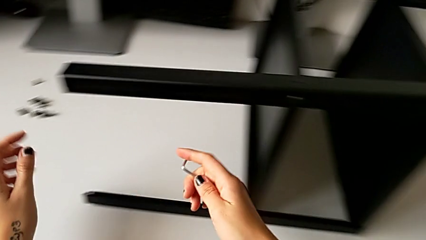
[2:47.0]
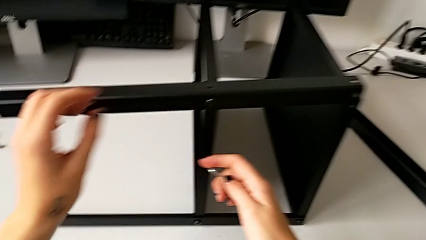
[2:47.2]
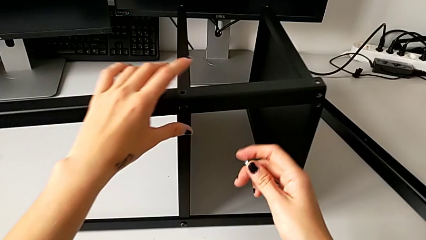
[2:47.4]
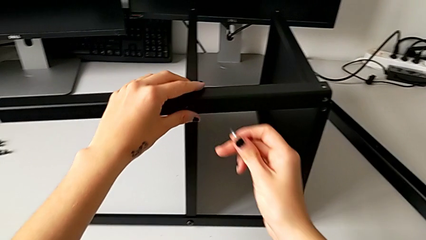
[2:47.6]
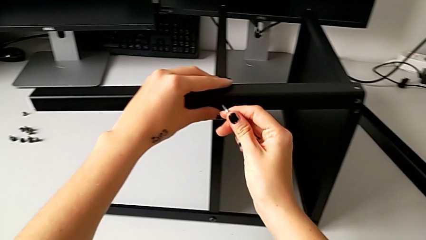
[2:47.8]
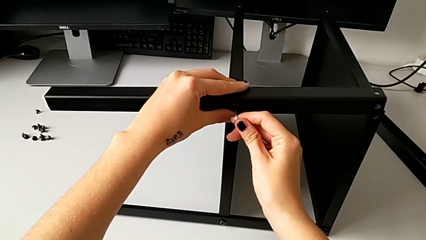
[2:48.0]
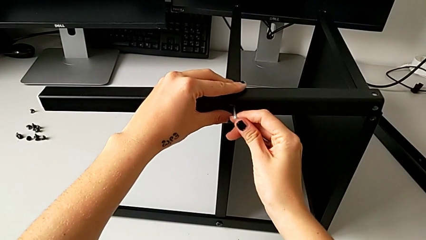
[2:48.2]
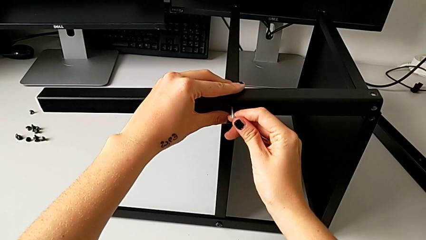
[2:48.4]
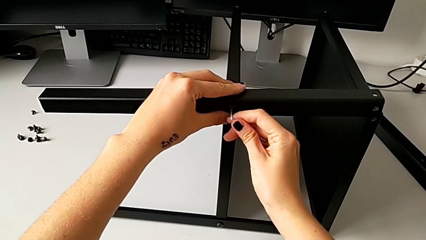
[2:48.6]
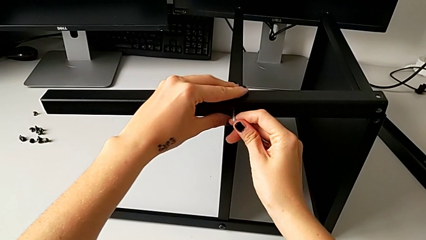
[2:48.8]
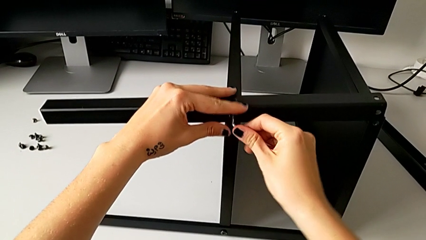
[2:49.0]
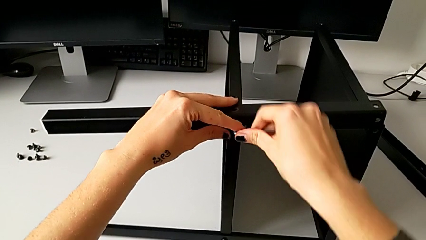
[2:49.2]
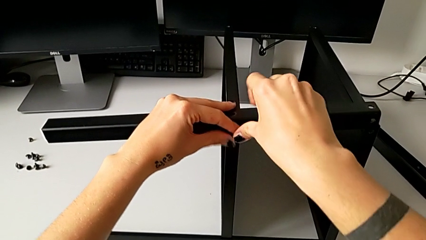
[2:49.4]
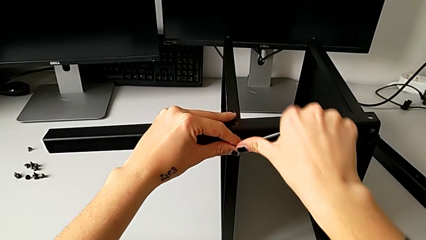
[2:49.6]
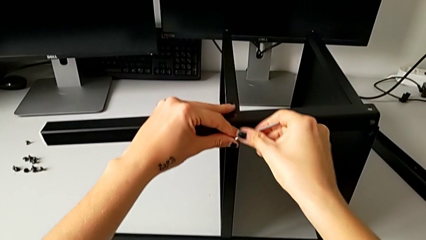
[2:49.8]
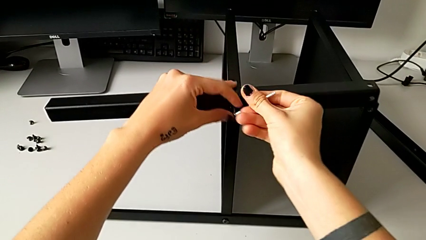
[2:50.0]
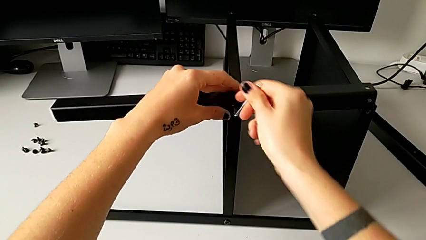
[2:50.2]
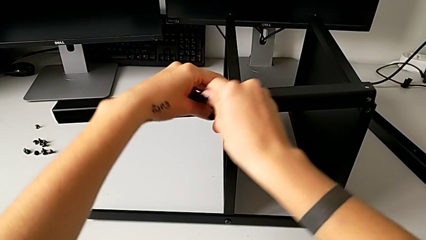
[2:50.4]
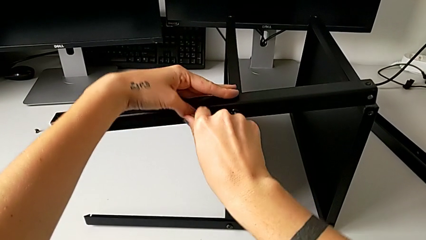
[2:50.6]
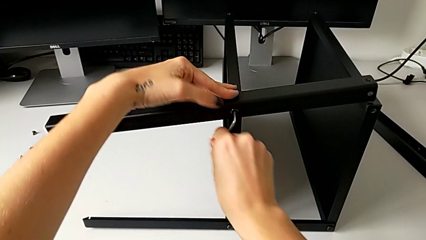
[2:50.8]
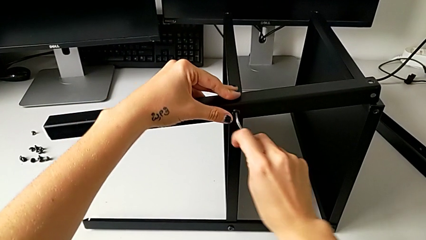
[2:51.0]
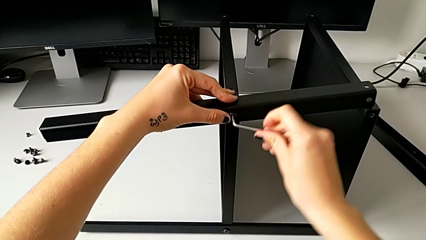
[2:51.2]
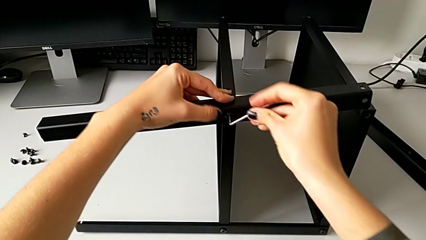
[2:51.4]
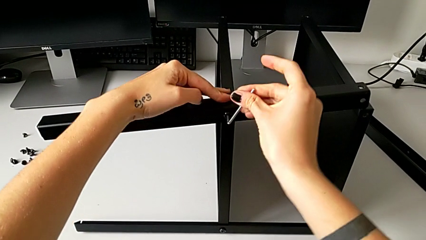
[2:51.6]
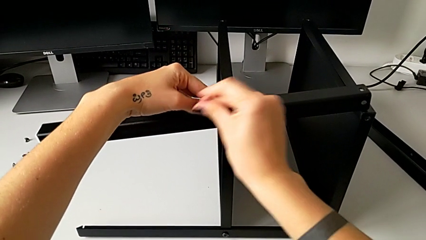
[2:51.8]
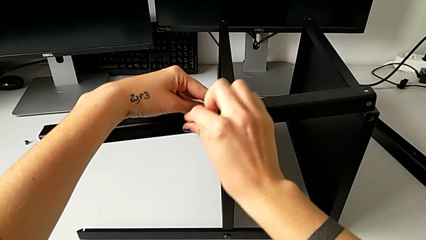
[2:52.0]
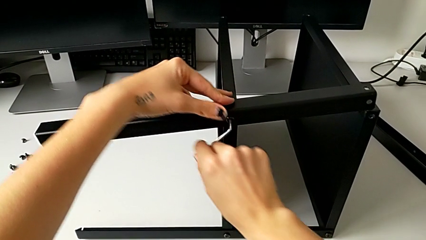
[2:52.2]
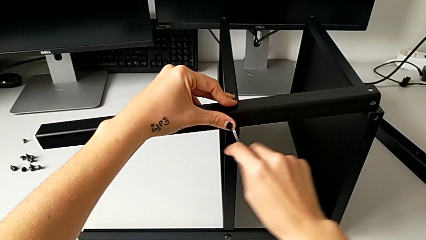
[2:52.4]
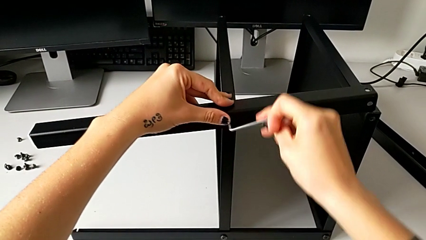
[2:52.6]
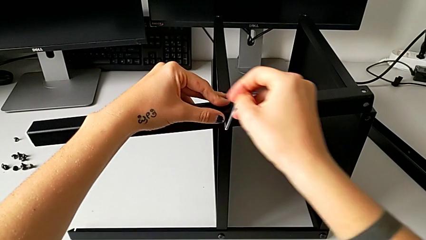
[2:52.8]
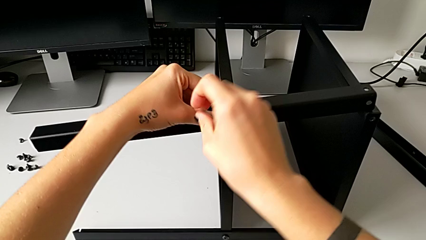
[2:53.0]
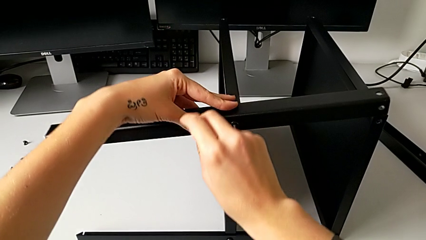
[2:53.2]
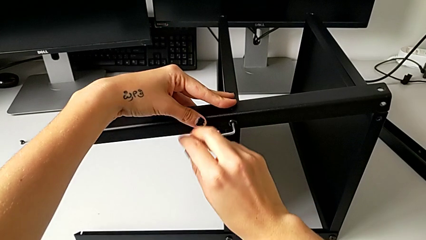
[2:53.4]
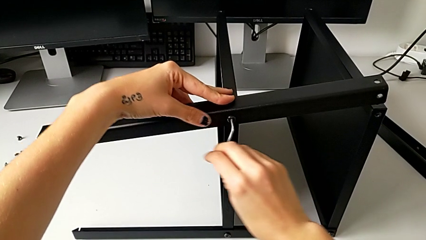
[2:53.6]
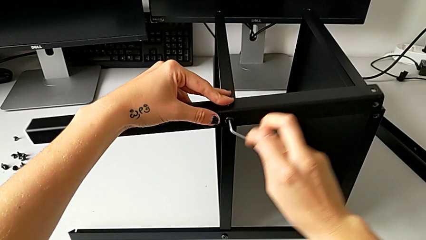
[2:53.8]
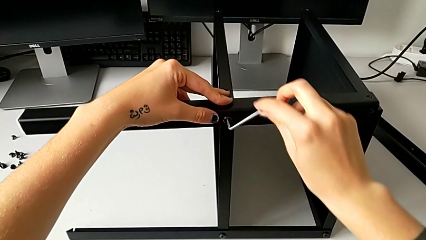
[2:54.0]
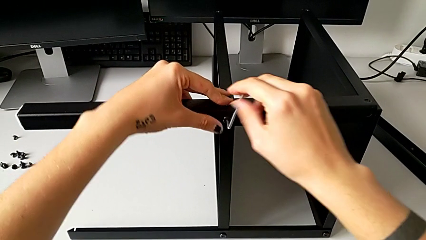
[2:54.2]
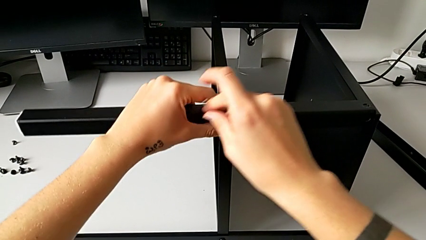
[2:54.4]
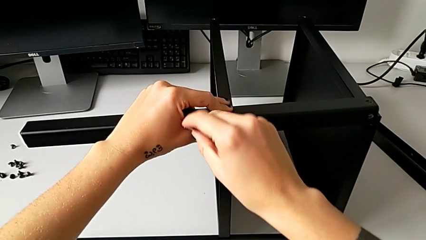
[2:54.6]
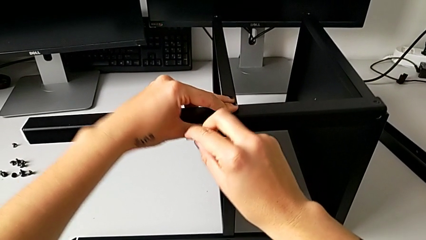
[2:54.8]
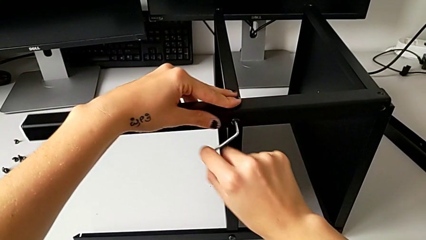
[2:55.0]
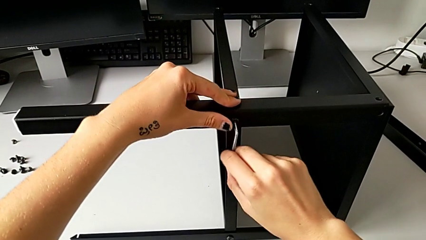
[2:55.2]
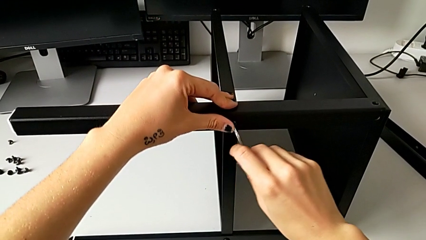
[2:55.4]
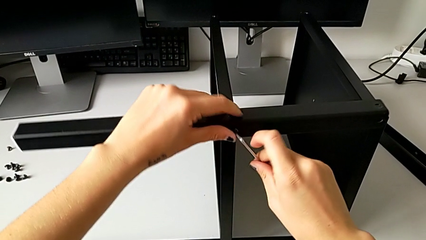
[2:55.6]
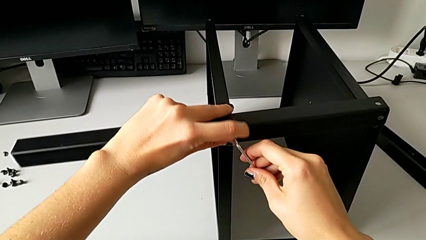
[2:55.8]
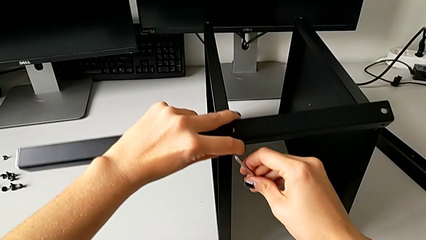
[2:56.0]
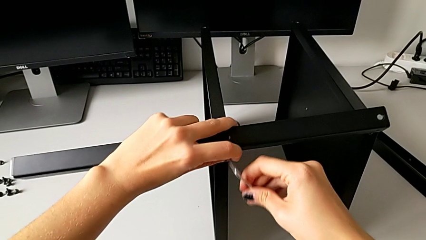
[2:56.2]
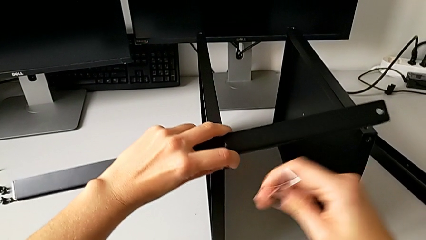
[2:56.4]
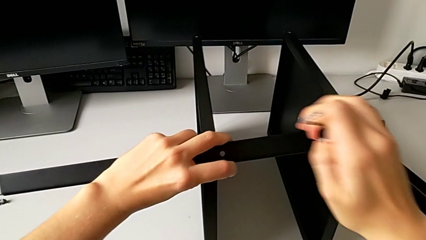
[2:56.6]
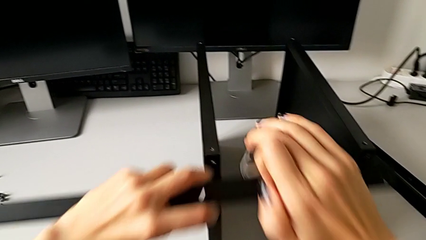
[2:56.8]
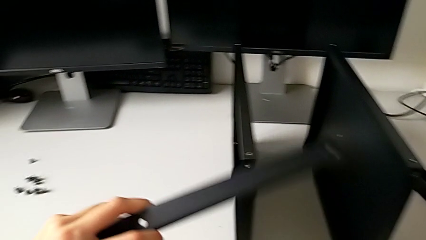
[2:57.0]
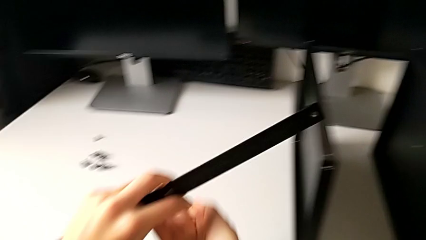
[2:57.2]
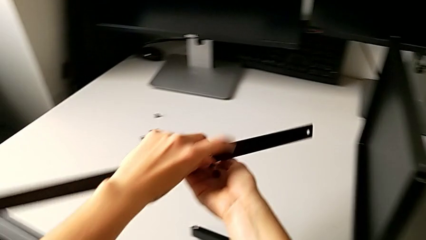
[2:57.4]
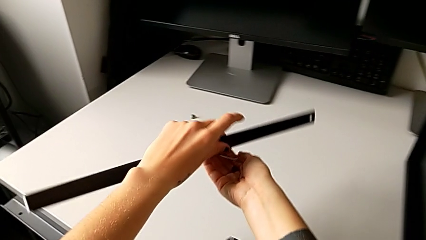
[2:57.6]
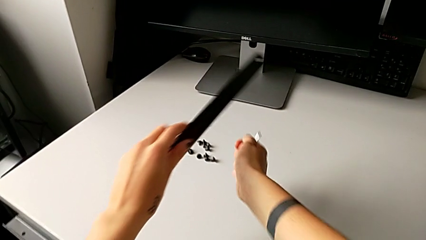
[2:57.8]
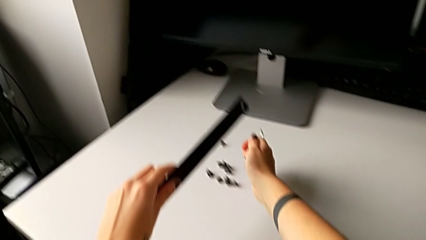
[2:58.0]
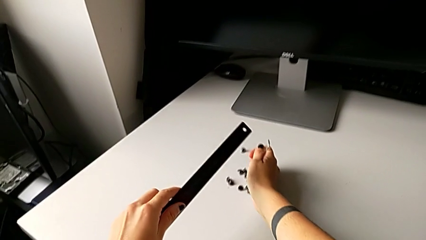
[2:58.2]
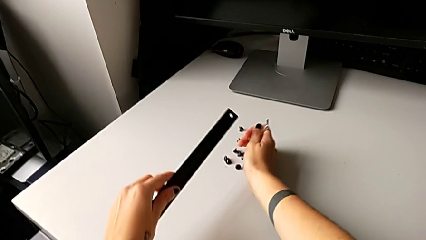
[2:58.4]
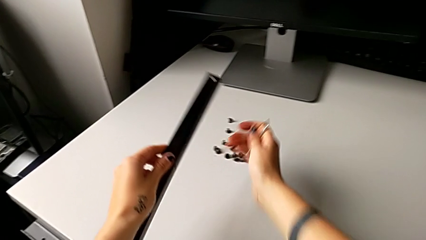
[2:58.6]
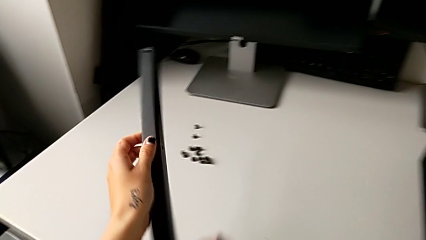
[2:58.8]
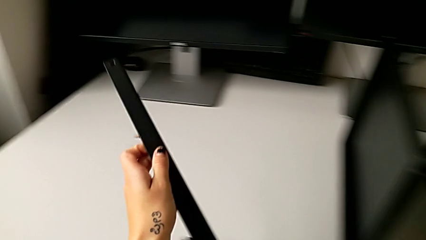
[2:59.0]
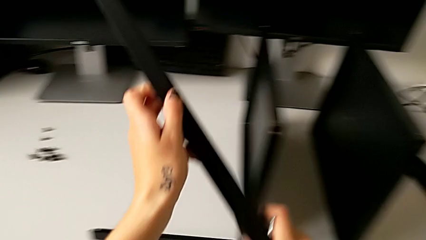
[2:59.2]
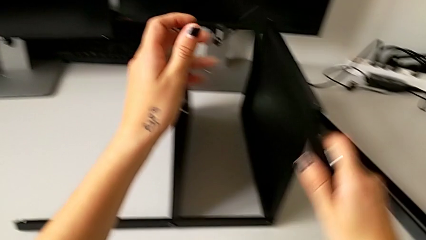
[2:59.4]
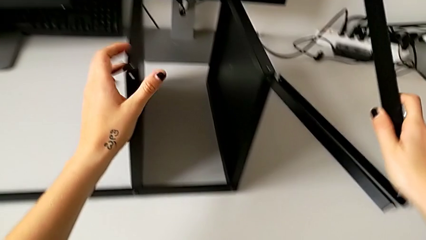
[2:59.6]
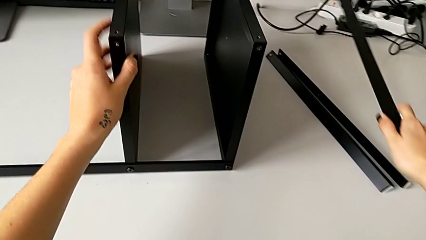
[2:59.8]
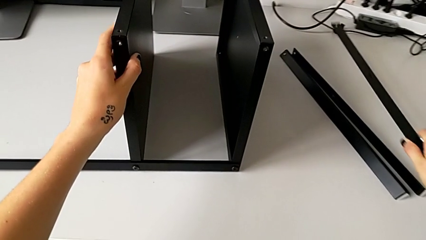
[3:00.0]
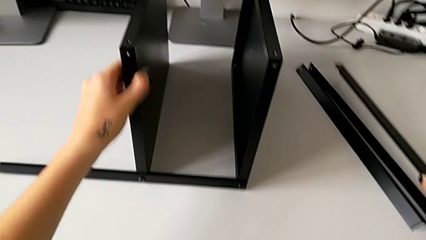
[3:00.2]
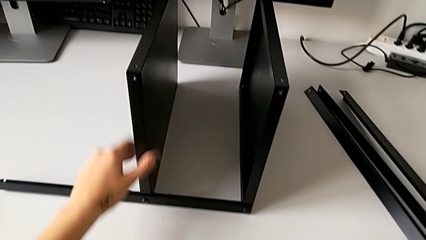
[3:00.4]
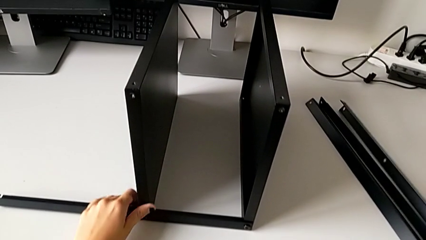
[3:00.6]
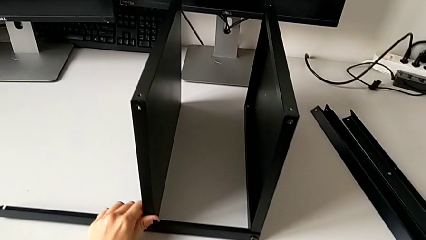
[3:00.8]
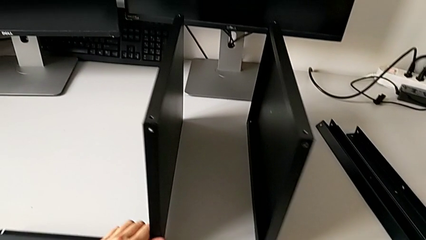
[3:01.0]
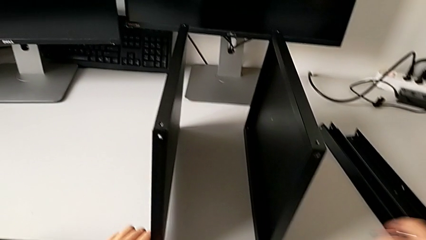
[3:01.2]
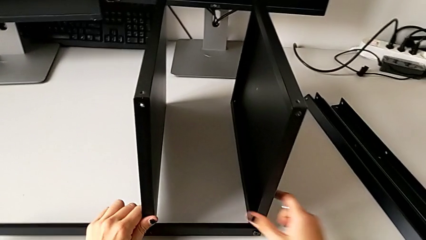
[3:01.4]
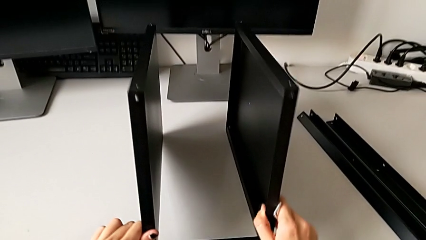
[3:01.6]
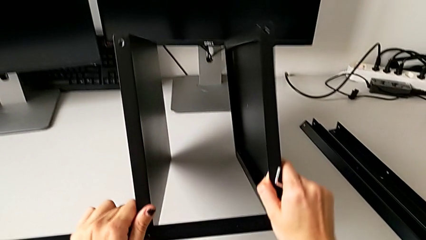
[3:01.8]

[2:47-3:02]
The camera wearer disassembles the third leg. They insert the Allen wrench, unscrew the hex socket head, disassemble it, withdraw the Allen wrench, disassemble the leg, place the hex socket head, grab the leg and place it.

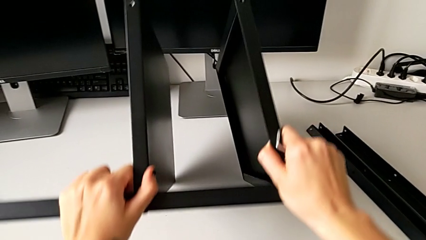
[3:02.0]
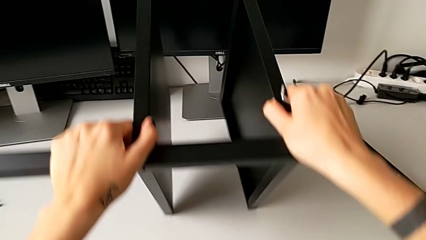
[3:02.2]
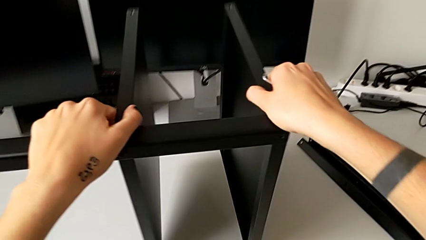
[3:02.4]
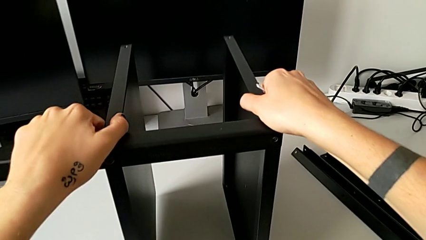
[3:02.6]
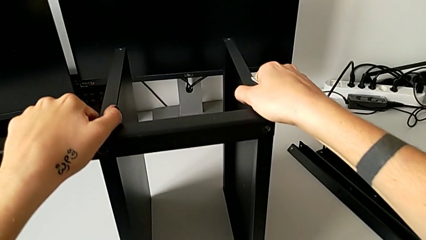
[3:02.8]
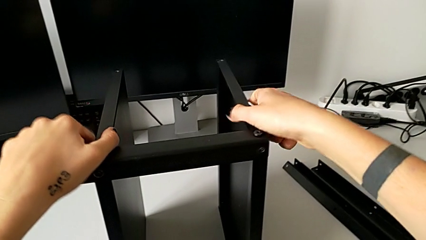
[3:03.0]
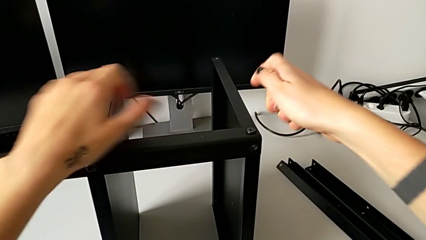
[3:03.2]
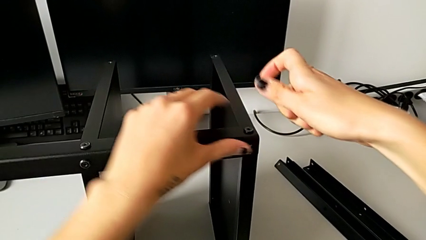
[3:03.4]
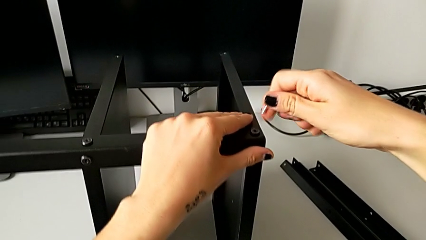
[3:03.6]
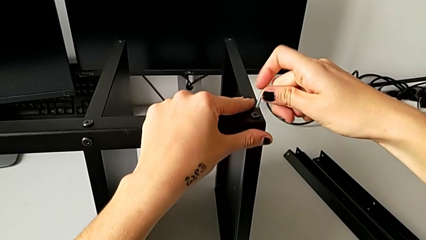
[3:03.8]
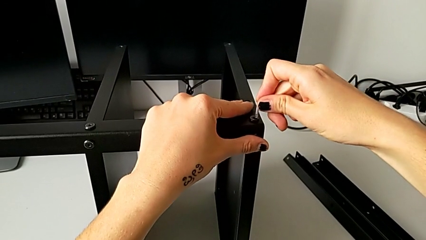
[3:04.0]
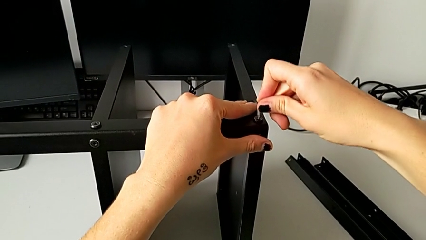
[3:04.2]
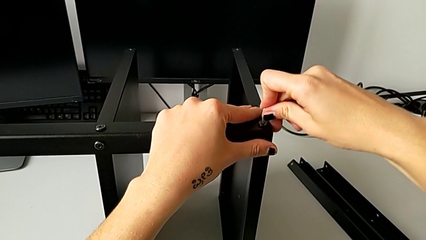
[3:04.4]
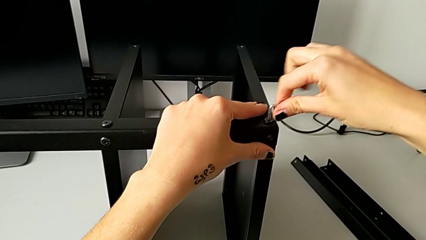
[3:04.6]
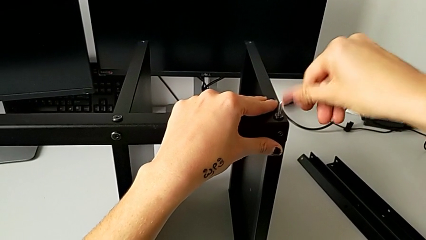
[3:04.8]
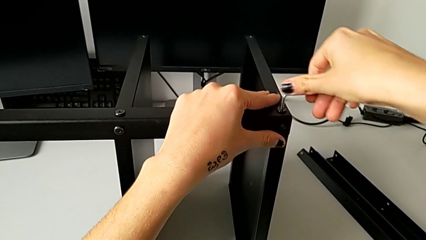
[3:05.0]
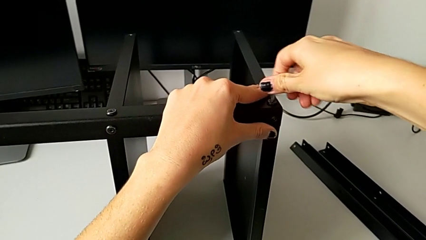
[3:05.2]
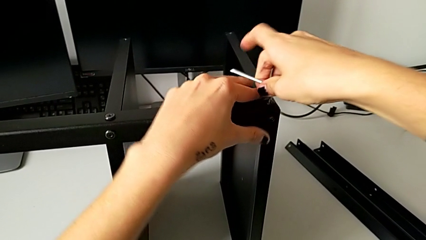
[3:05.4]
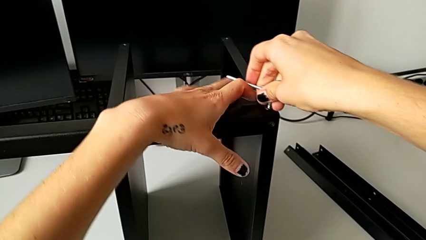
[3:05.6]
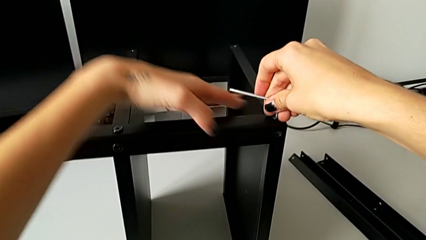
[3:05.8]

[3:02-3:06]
The camera wearer is disassembling the table top. They rotate the nightstand and insert the Allen wrench.
